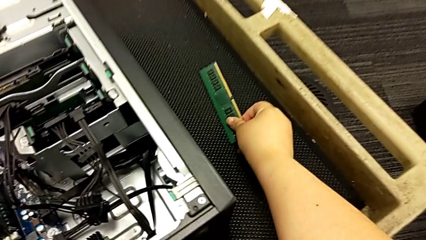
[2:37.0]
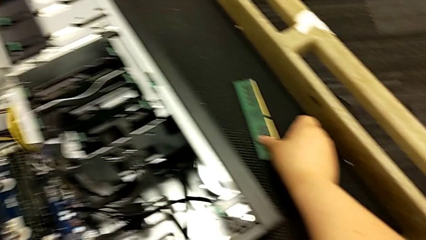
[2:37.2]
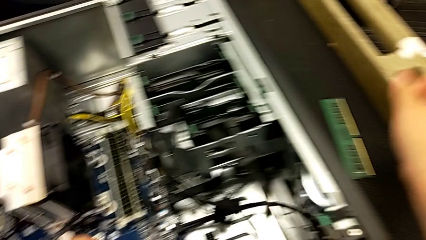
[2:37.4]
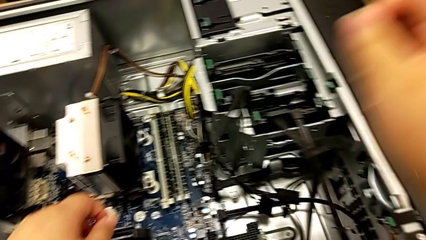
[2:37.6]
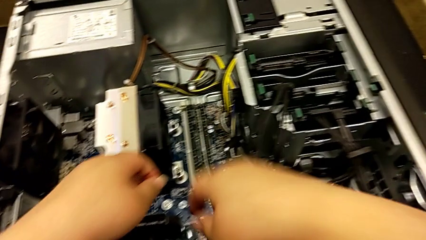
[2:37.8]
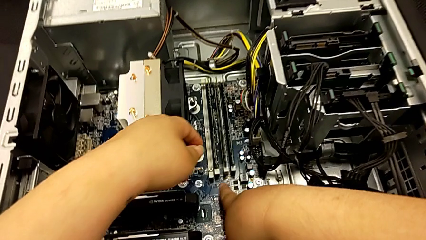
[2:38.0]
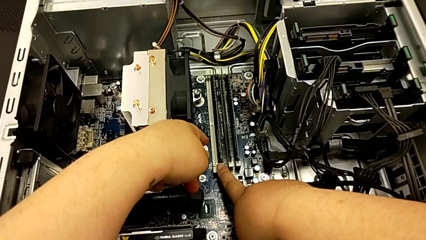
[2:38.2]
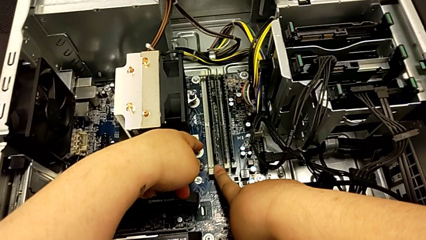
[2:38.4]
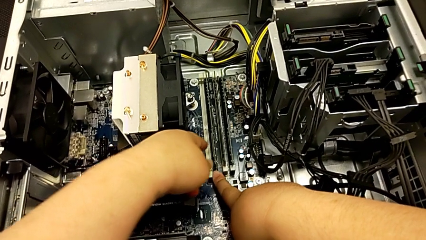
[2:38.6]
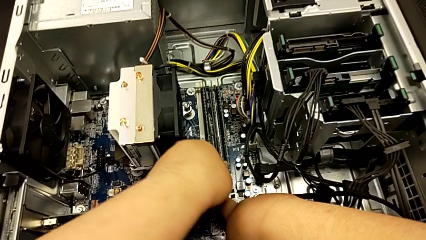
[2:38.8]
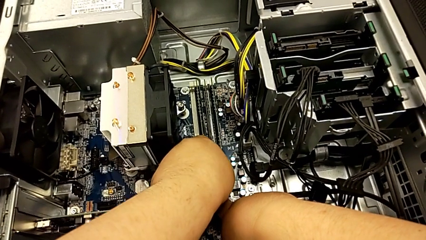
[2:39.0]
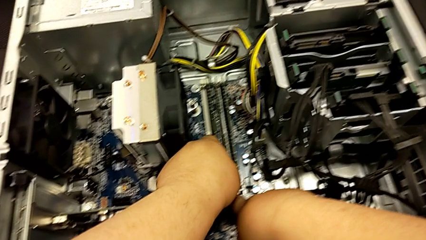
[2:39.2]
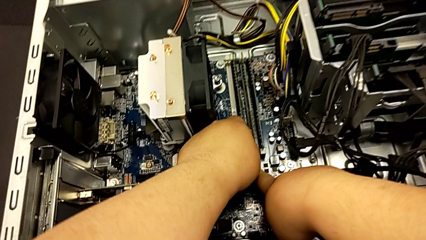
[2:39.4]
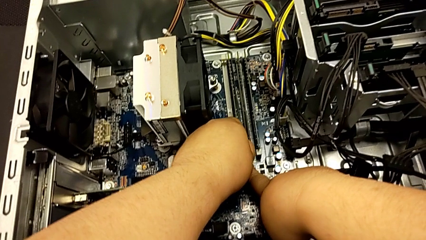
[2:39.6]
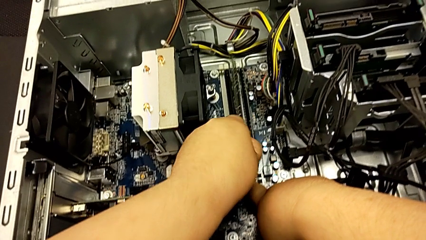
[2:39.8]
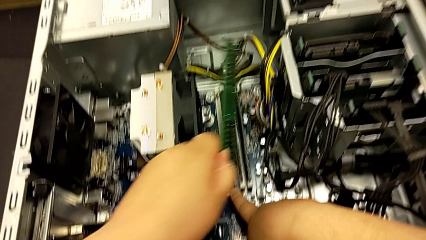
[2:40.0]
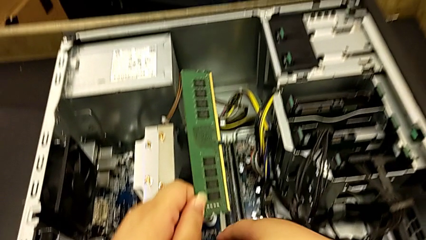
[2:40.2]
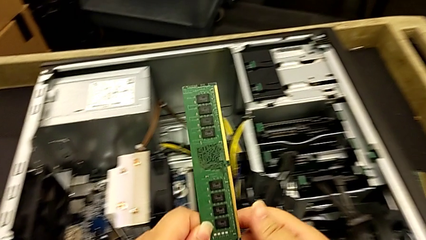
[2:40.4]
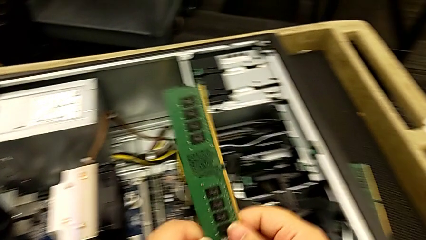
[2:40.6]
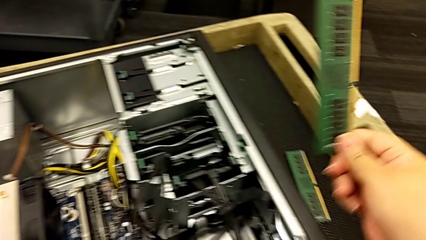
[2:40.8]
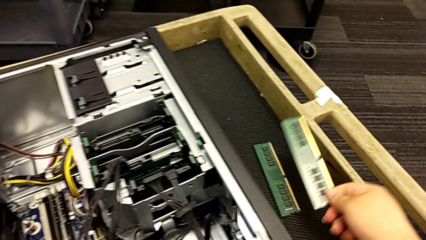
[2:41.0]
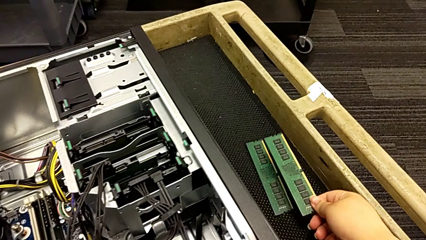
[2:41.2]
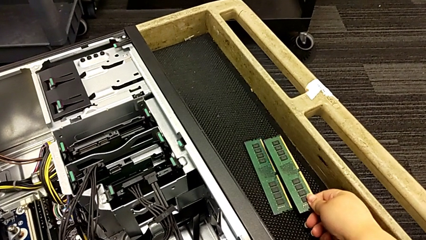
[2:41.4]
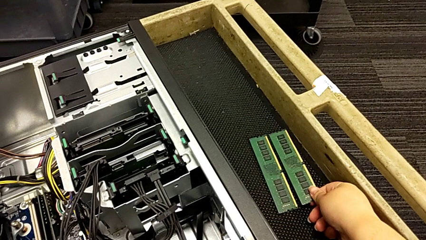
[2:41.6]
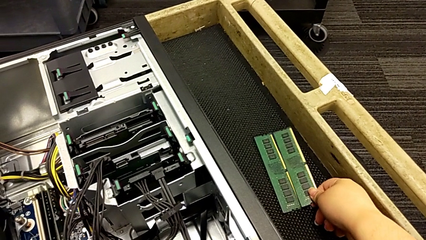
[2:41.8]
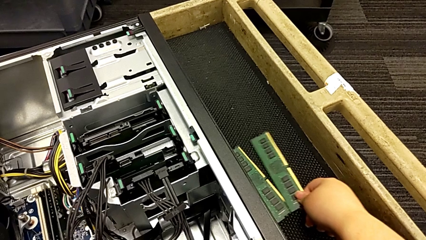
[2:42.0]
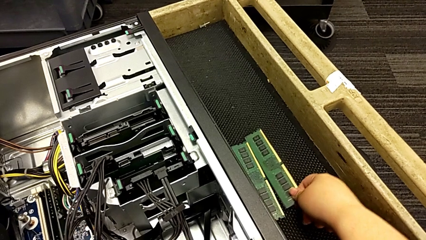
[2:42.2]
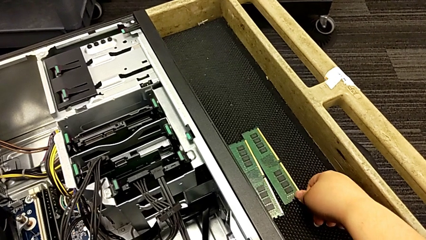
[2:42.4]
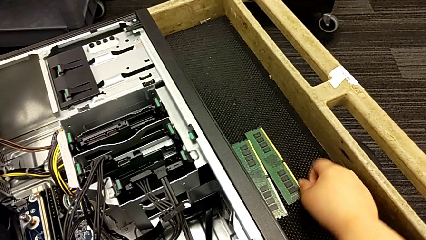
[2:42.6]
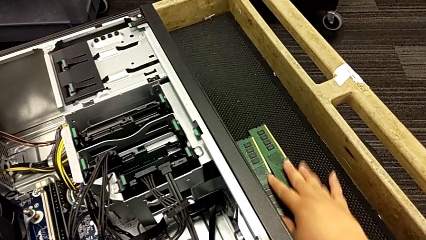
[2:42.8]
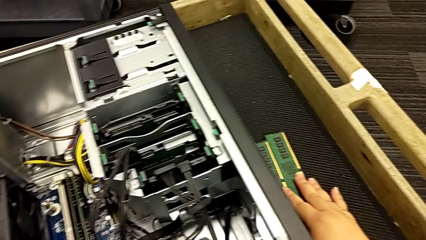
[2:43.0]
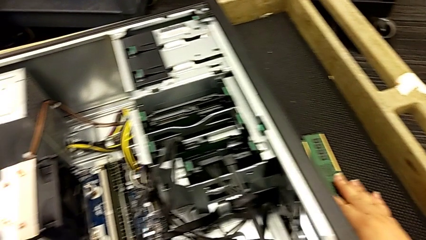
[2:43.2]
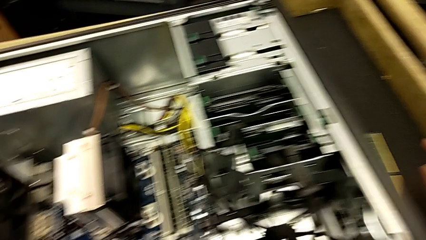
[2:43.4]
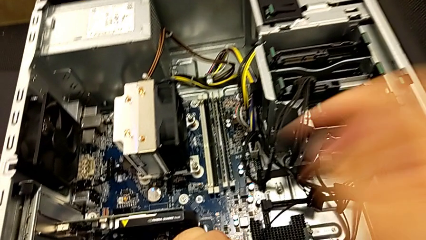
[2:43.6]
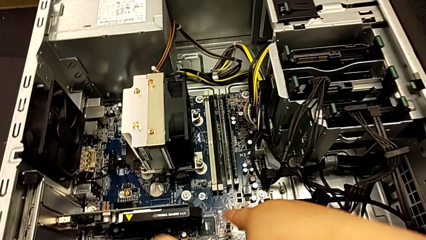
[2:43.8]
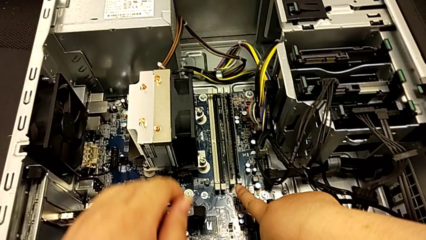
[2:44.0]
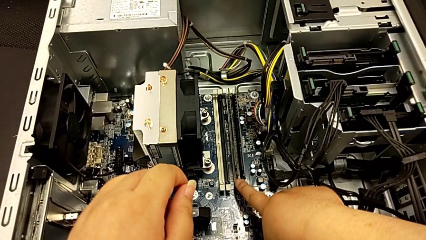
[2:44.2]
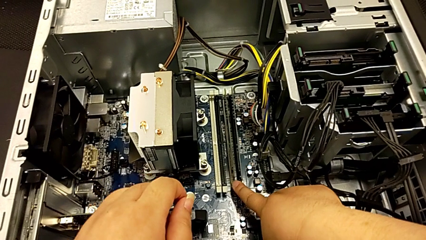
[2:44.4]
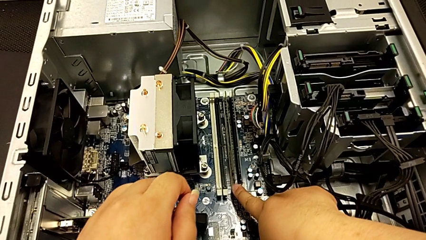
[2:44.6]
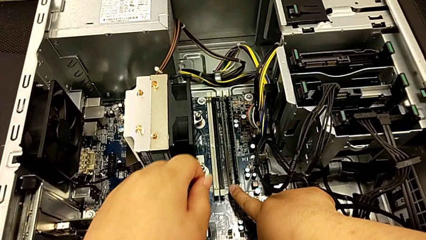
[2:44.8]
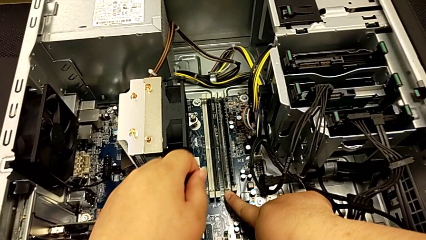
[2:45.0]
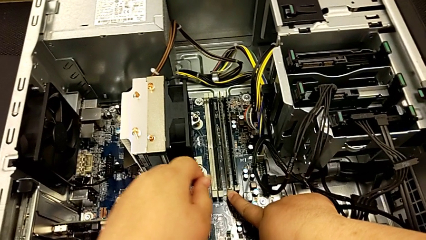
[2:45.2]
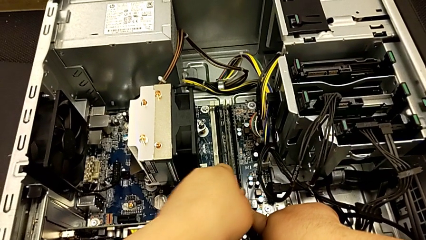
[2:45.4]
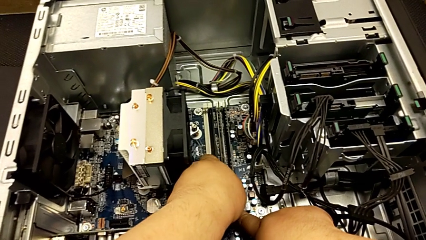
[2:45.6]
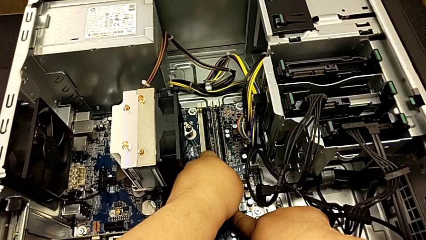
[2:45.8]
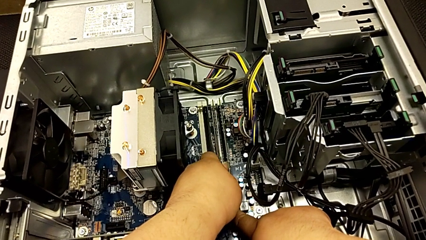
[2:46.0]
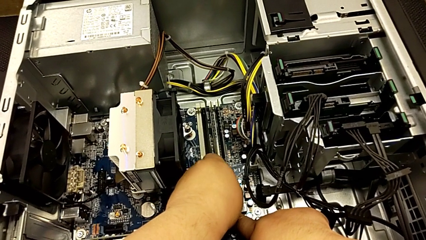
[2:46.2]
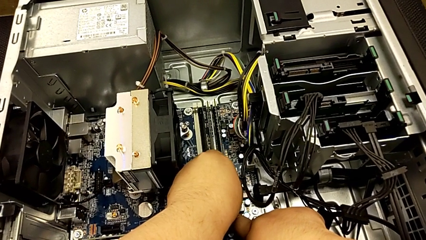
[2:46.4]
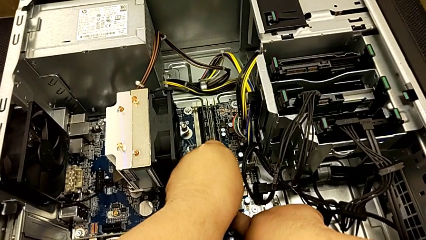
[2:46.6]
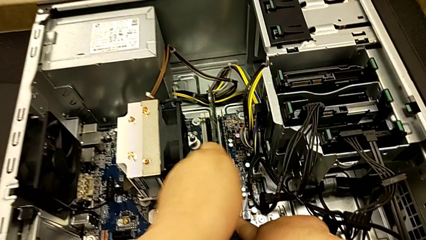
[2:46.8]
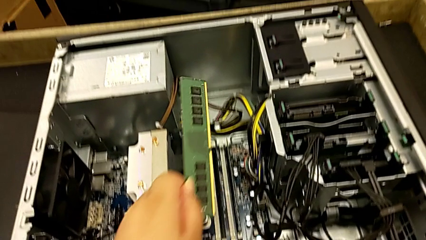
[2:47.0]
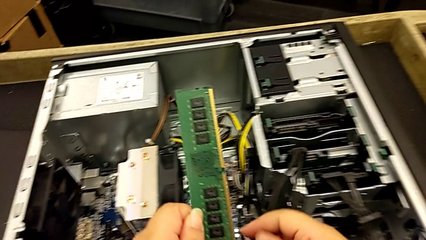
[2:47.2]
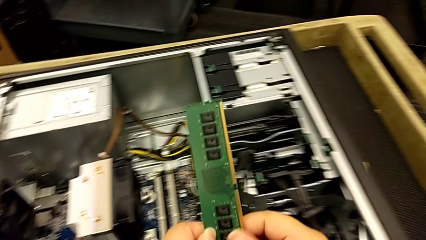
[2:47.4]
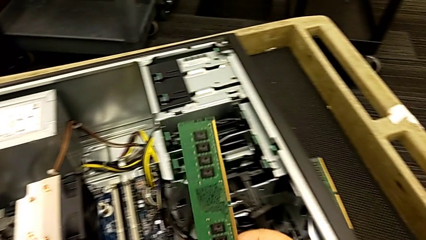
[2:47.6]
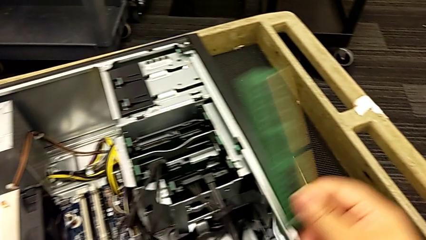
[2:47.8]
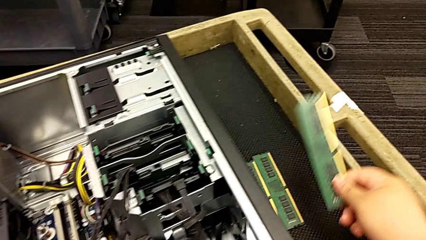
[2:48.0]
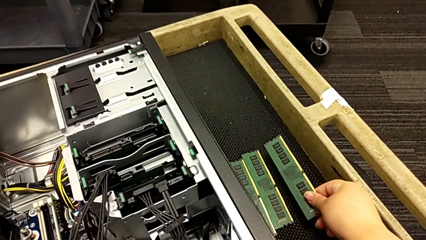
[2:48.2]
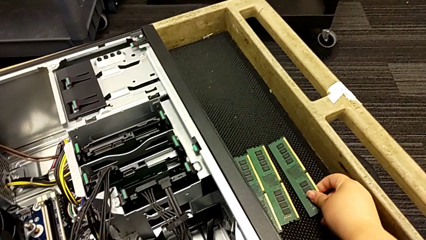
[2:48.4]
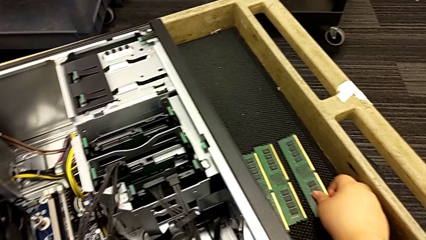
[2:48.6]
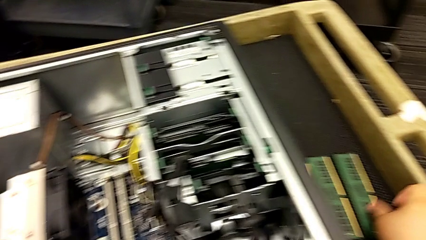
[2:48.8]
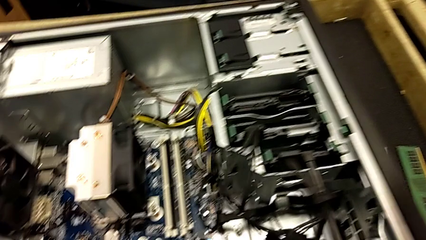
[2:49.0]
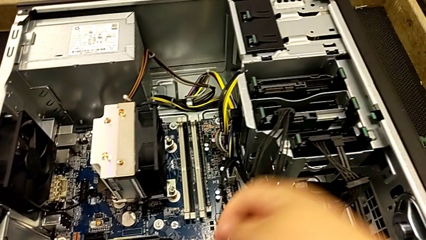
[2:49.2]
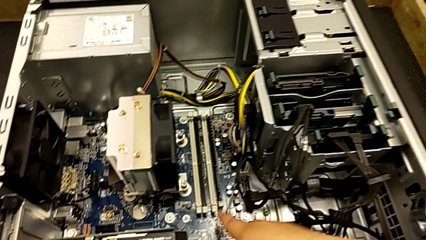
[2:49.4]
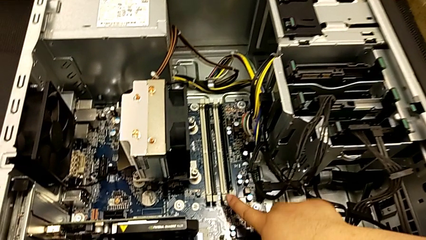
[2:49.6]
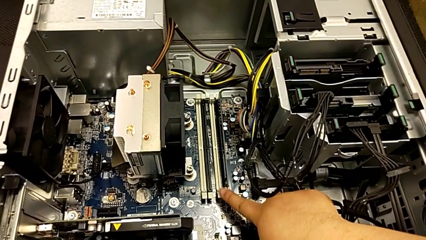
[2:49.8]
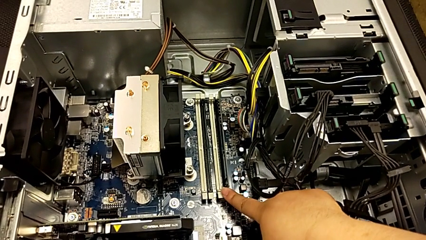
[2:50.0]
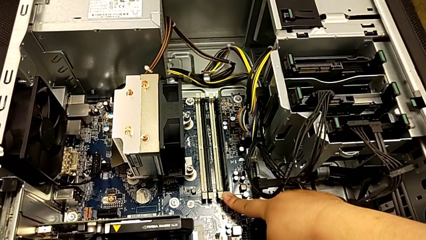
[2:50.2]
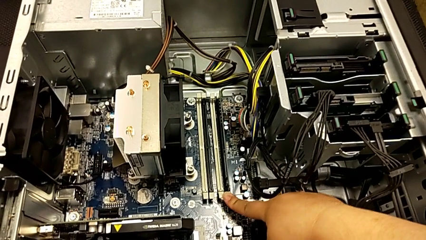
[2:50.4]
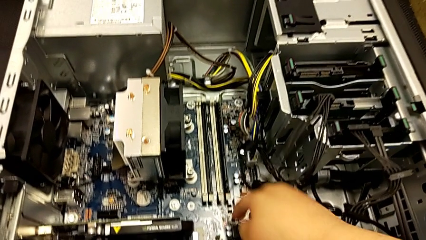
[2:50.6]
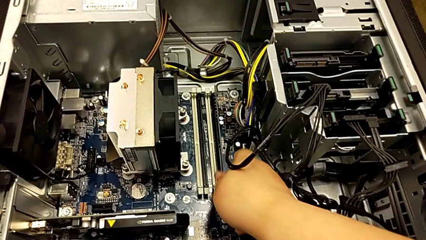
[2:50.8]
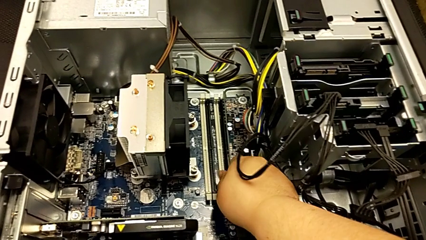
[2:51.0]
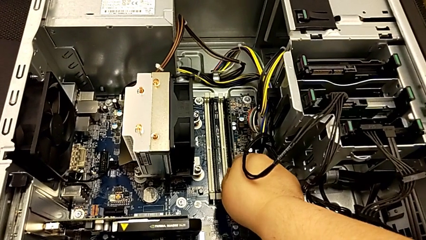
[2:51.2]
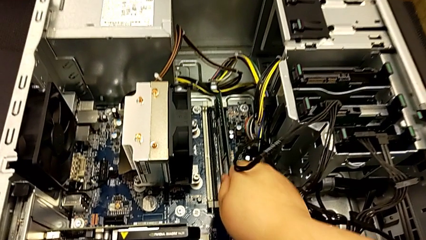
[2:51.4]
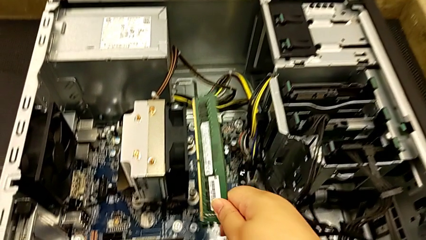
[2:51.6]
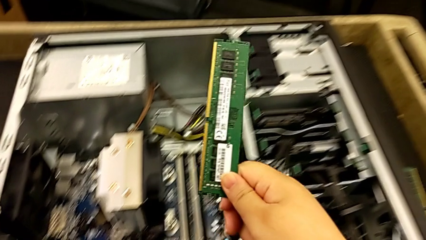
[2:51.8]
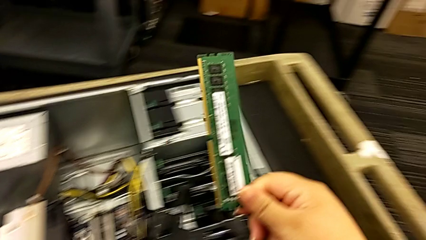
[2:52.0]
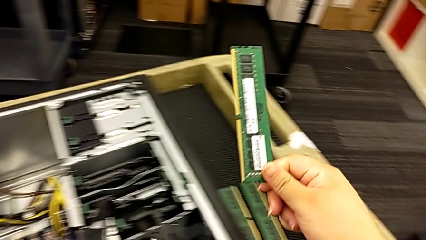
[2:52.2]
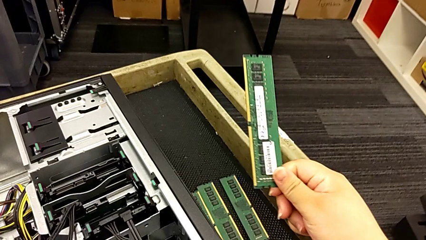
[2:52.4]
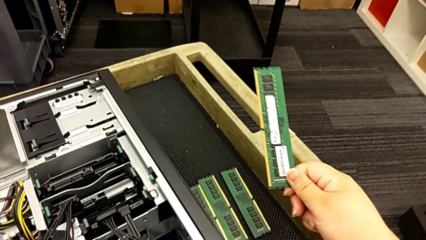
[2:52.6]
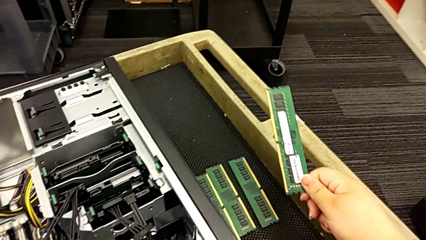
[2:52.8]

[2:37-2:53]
The camera wearer is removing the RAM memory from the computer tower. They push the white RAM tab, grab the second RAM, withdraw it, place it, grab the third RAM, withdraw it, place it, push the white RAM tab, grab the fourth RAM and withdraw it.
